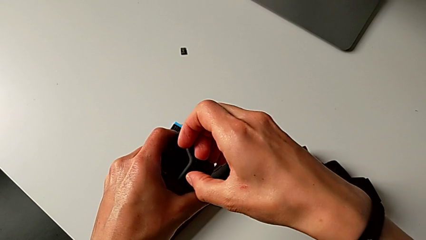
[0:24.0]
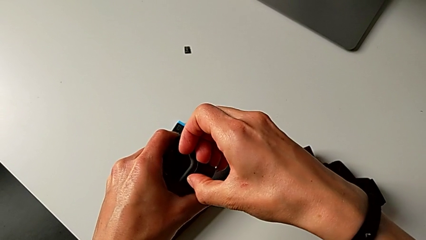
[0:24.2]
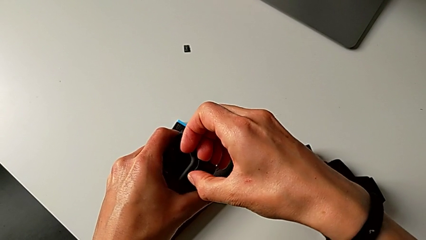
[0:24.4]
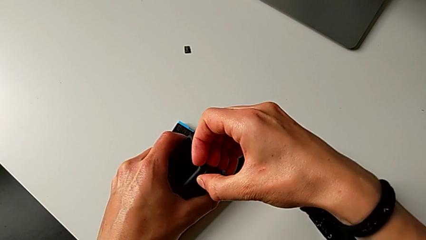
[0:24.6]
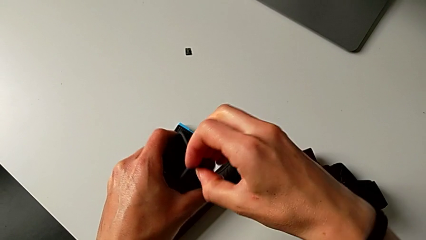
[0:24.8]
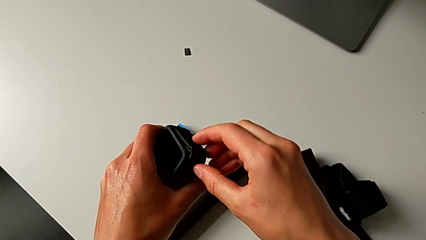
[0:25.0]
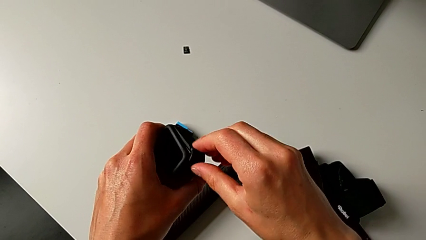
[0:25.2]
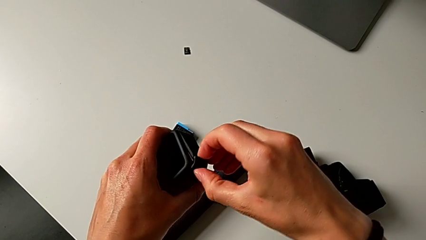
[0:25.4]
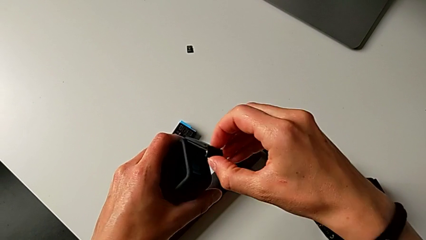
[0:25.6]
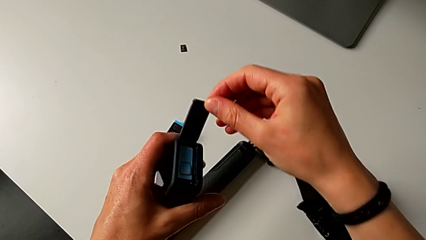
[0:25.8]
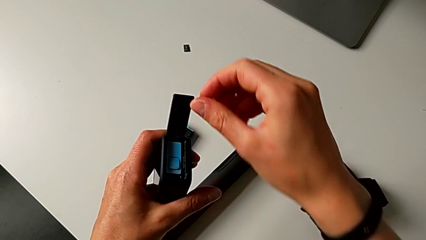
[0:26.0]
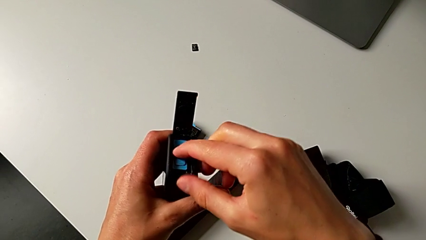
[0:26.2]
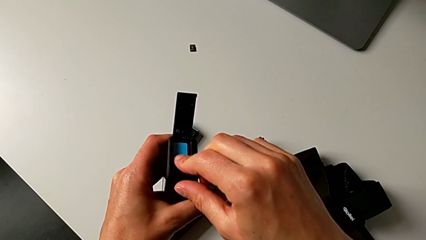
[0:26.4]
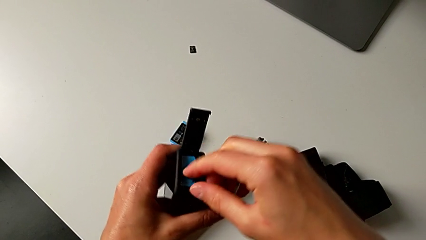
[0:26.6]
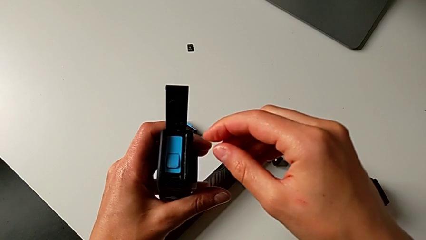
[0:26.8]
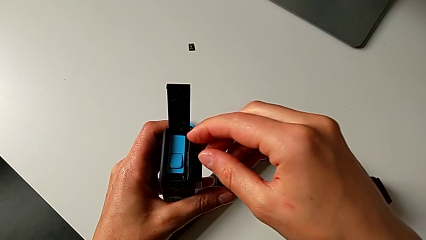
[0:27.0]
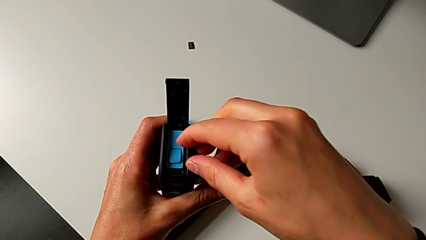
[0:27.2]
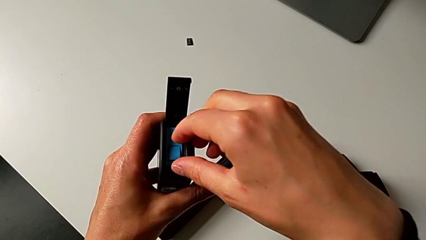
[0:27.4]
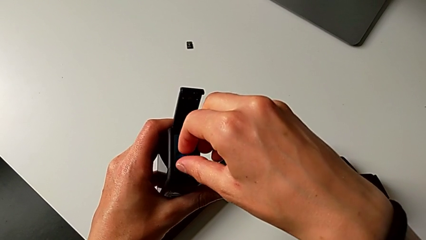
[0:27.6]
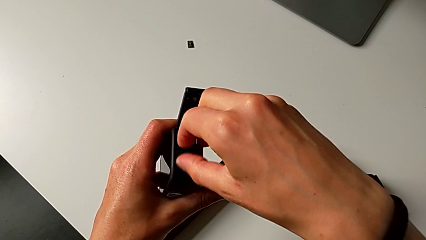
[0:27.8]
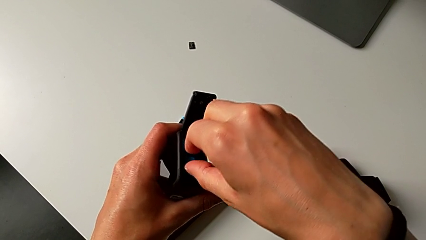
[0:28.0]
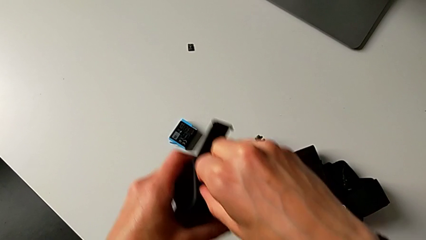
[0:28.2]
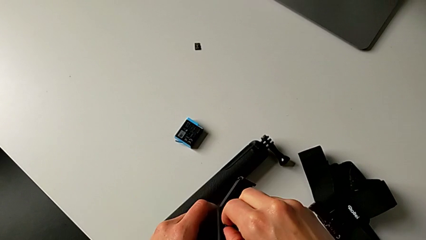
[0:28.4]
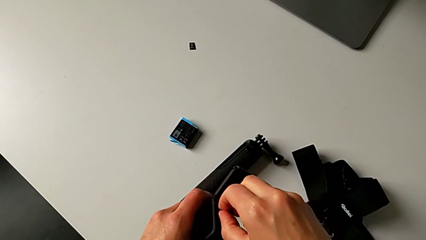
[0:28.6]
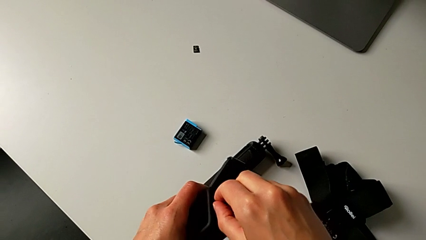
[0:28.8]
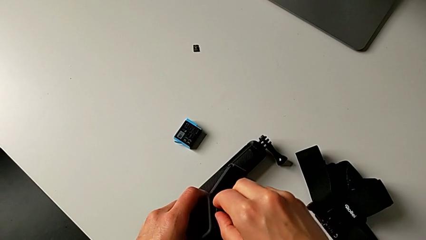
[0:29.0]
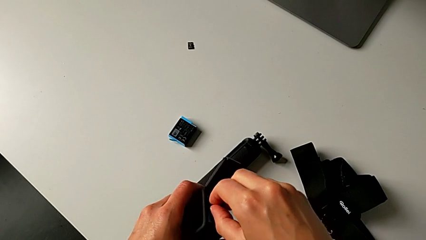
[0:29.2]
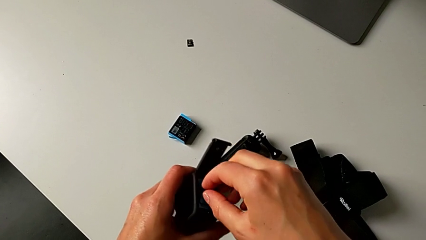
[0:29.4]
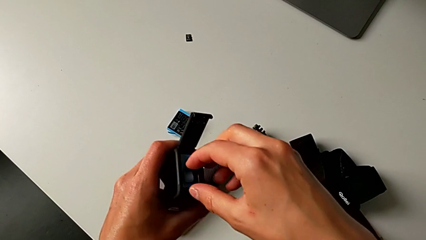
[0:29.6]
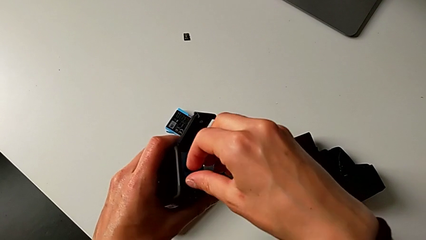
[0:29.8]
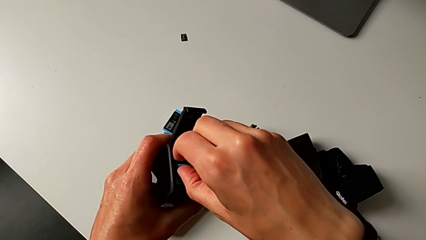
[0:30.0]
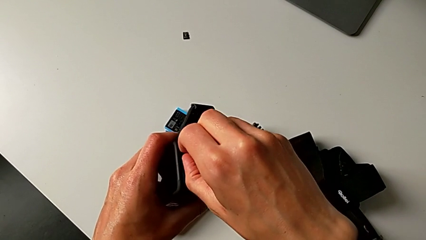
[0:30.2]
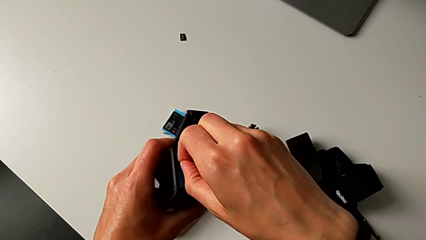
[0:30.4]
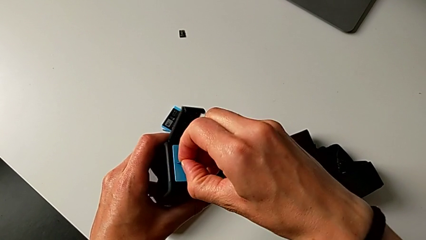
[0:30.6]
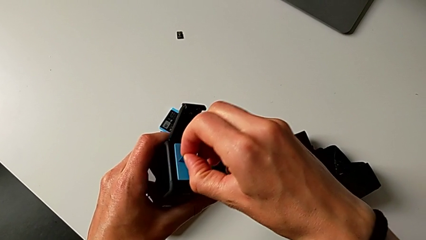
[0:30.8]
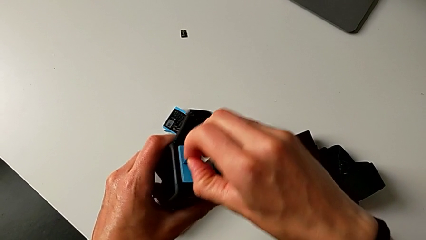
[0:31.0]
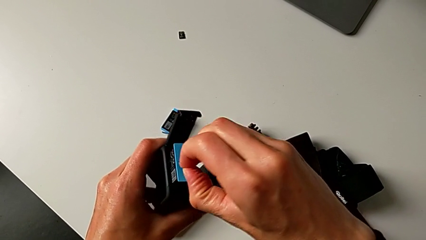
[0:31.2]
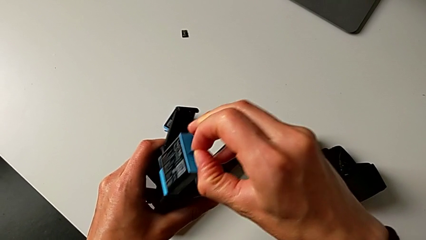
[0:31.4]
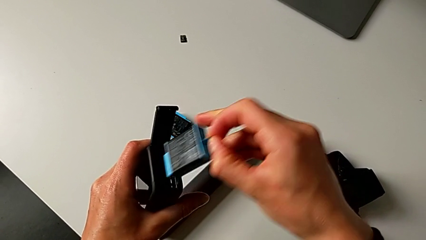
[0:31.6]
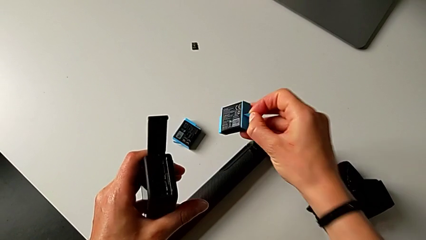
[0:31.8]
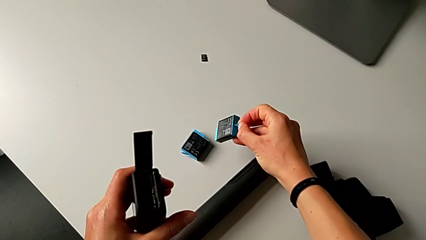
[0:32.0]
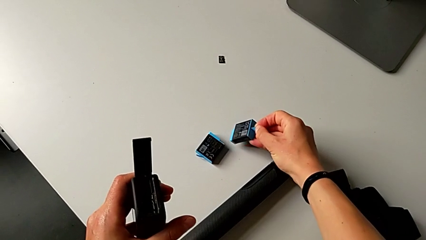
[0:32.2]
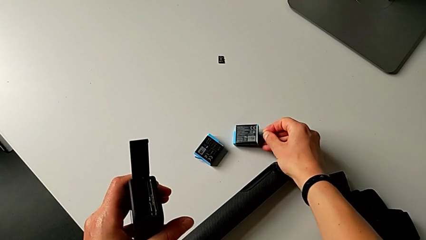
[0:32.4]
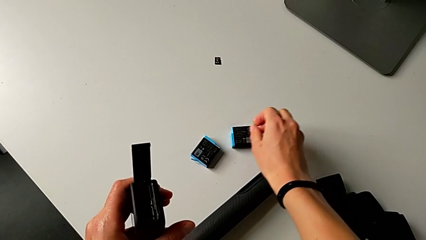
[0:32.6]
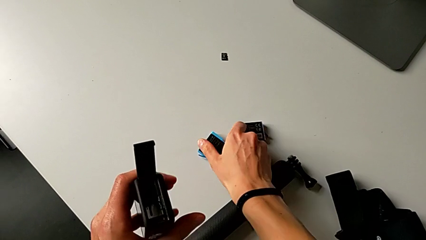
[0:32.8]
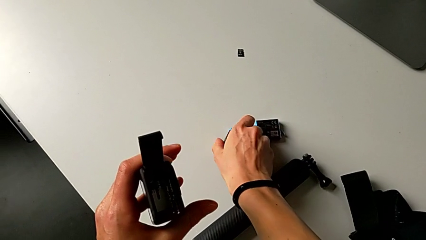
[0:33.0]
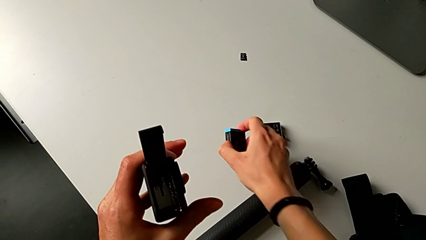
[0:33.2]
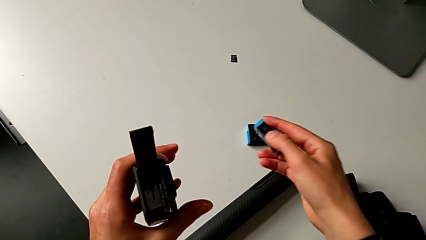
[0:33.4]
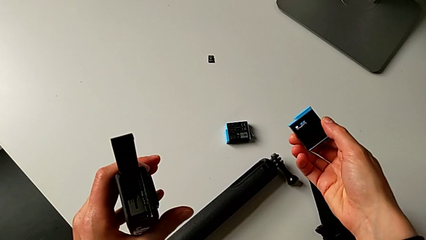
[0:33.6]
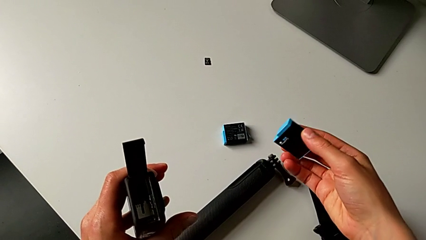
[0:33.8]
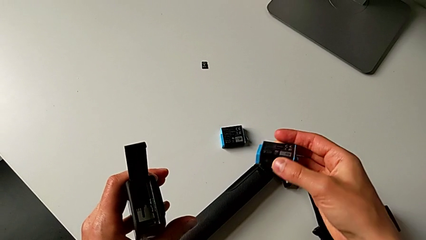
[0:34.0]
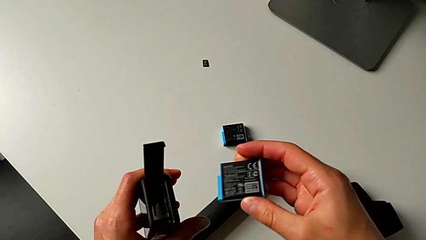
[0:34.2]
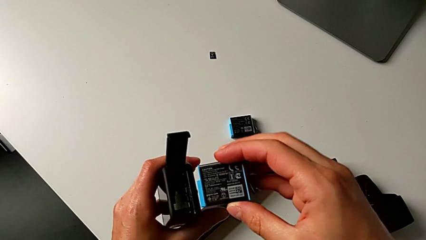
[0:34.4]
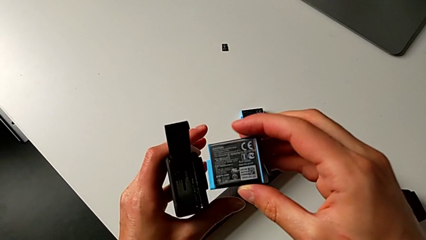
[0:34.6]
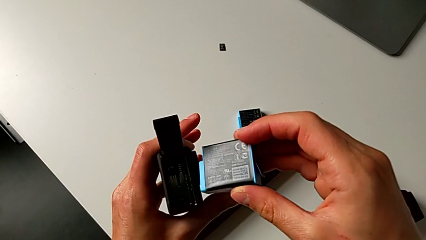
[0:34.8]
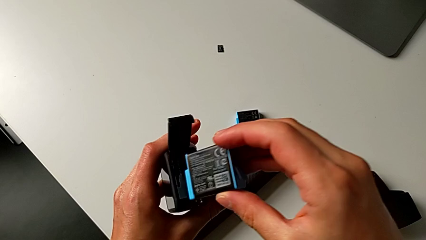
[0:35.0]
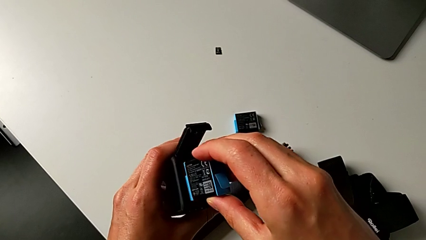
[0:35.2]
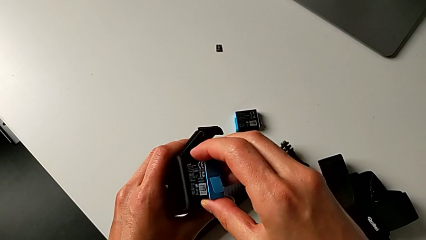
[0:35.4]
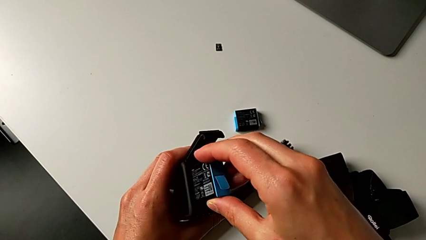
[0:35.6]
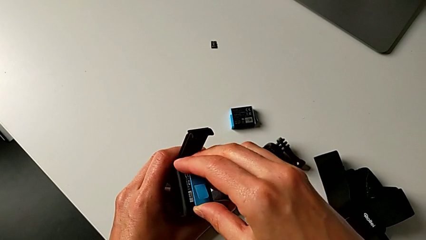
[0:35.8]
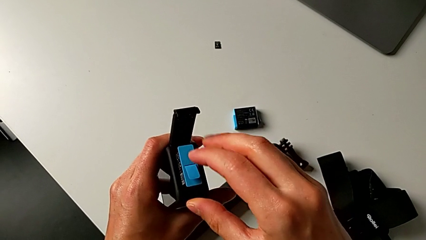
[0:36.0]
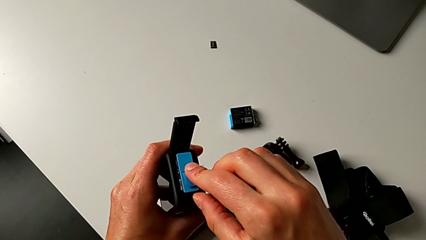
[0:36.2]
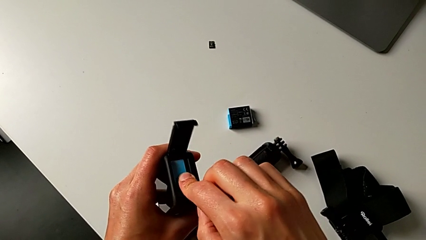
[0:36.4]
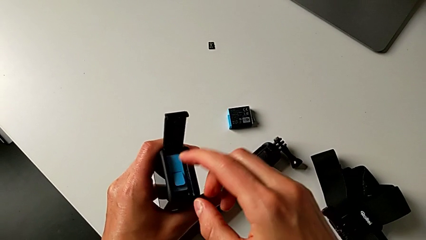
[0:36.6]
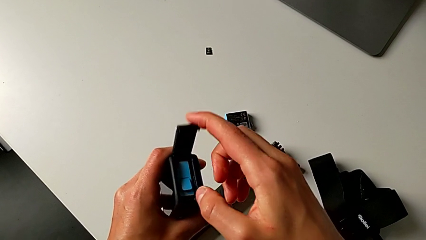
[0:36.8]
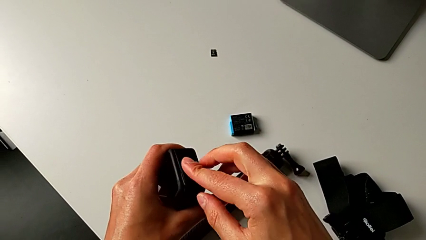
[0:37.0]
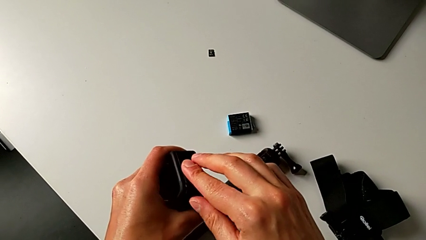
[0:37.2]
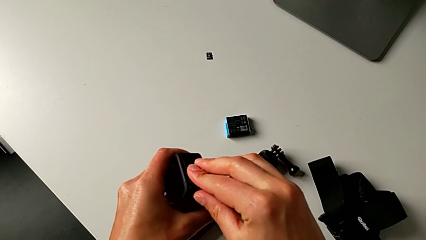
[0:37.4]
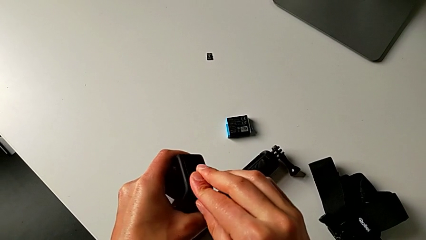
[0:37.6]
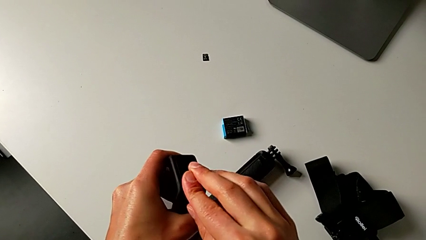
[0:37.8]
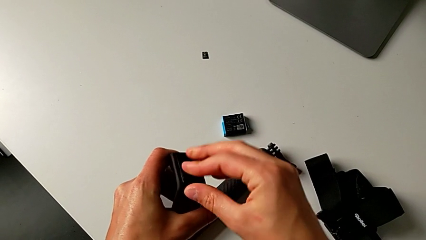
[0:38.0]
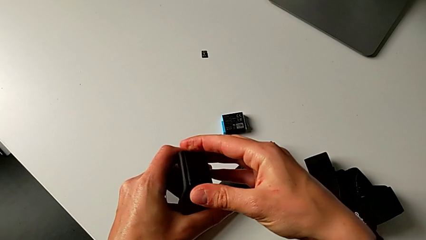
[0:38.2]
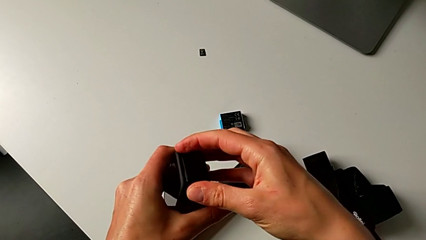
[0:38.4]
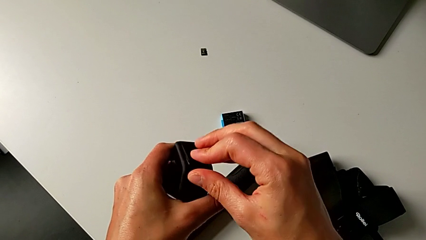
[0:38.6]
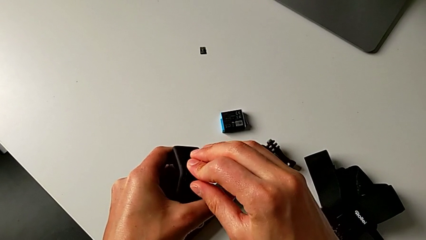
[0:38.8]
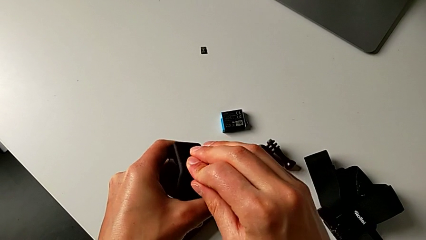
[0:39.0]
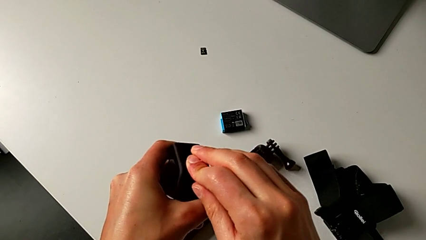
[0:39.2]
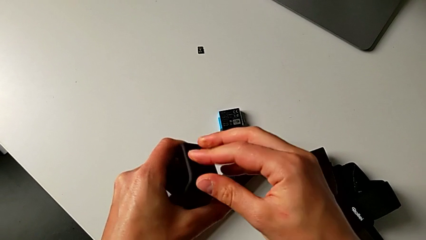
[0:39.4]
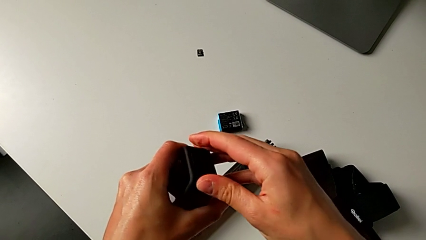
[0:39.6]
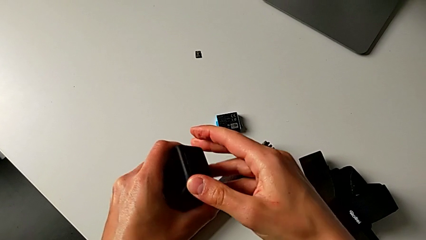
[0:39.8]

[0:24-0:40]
The camera wearer is changing the battery regularly. They open the battery door, press the battery, withdraw it, drop it, grab the new battery, insert it and close the battery door.
